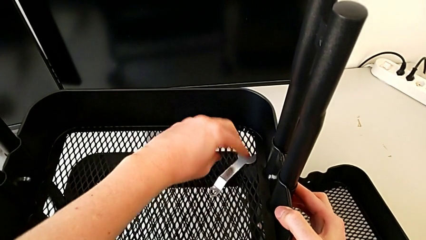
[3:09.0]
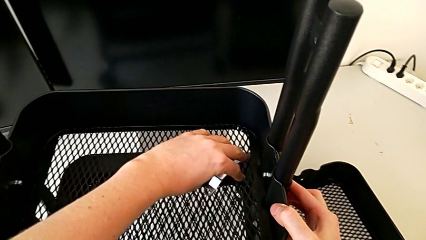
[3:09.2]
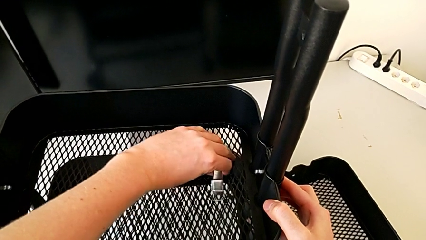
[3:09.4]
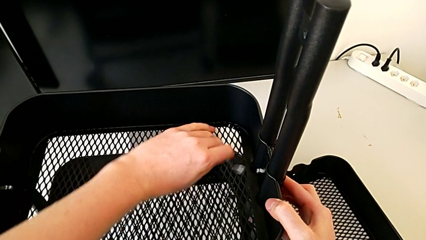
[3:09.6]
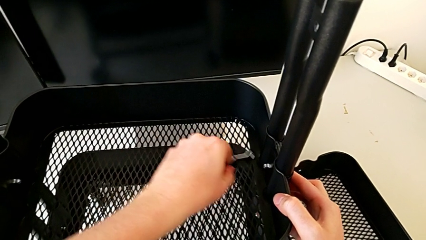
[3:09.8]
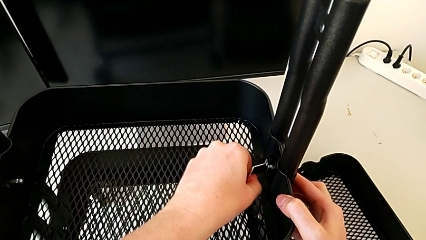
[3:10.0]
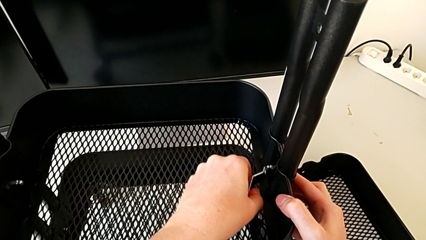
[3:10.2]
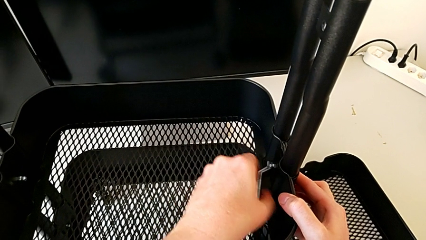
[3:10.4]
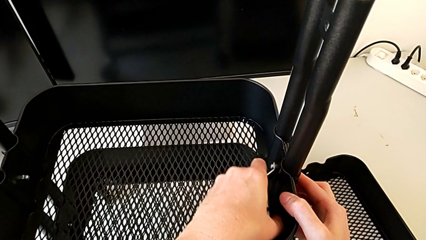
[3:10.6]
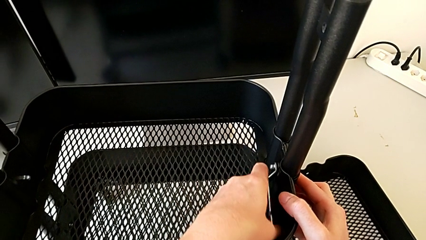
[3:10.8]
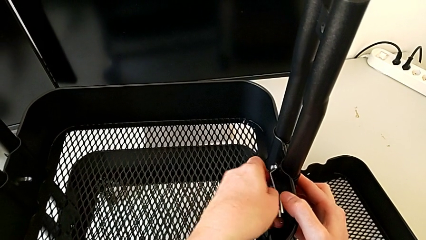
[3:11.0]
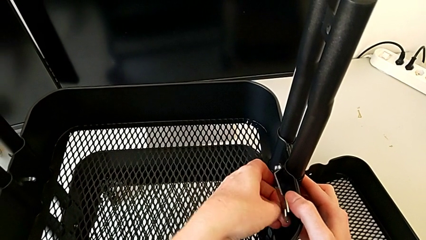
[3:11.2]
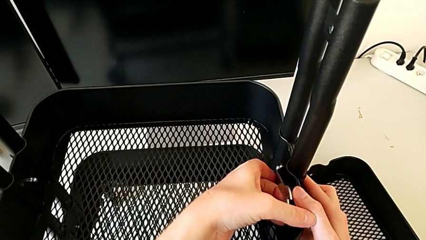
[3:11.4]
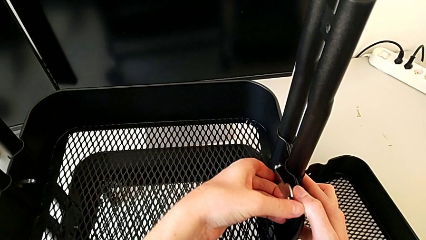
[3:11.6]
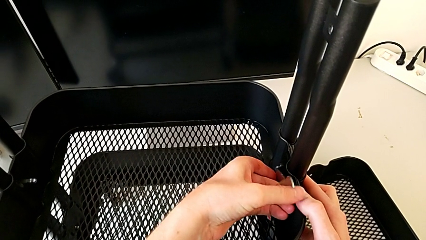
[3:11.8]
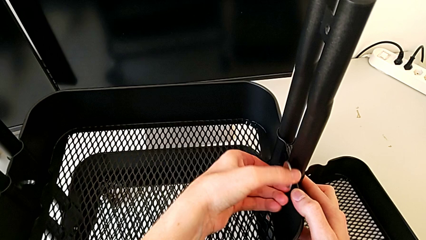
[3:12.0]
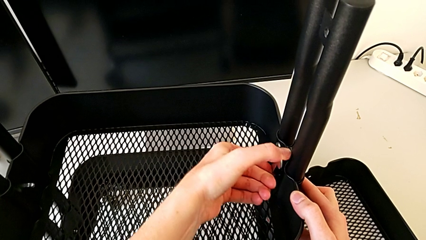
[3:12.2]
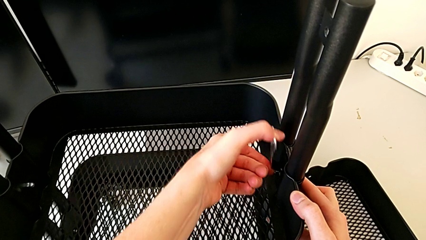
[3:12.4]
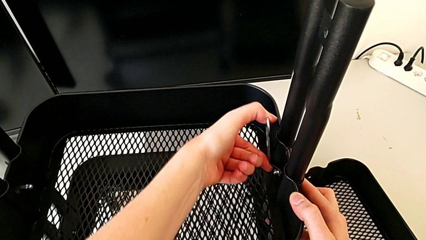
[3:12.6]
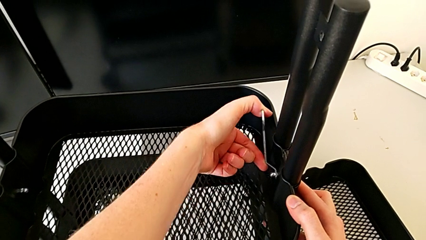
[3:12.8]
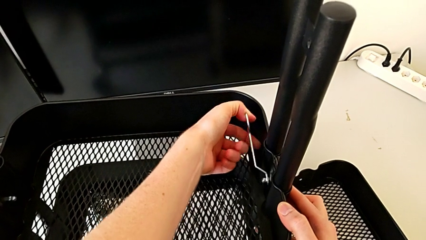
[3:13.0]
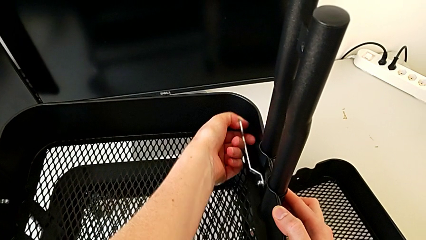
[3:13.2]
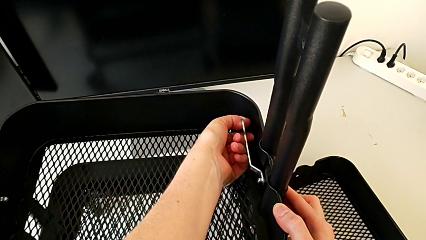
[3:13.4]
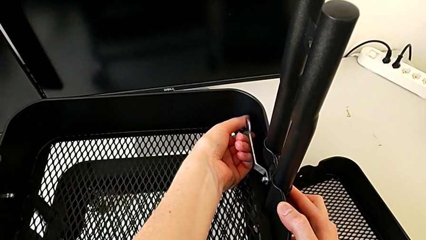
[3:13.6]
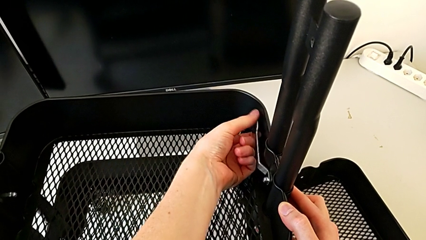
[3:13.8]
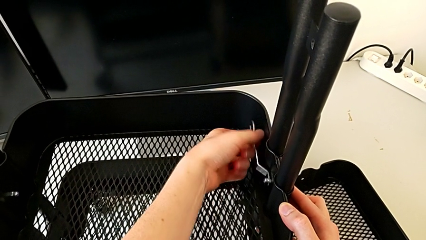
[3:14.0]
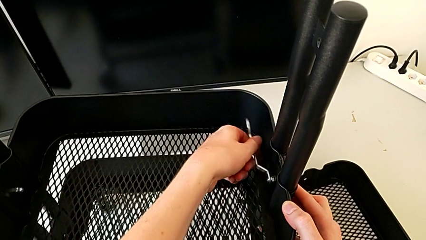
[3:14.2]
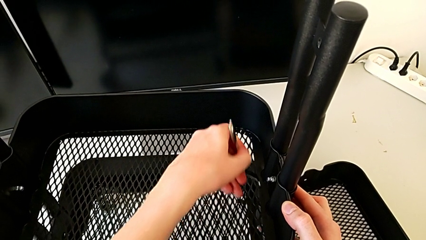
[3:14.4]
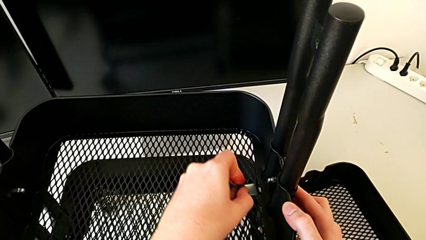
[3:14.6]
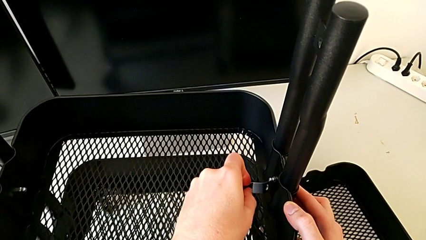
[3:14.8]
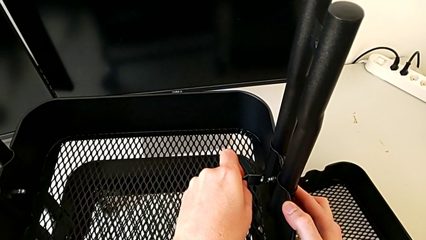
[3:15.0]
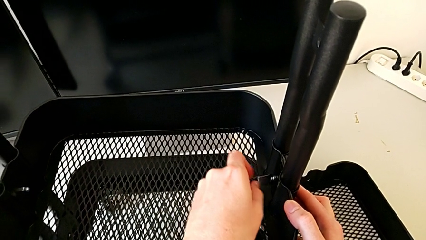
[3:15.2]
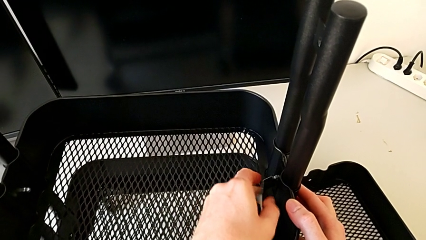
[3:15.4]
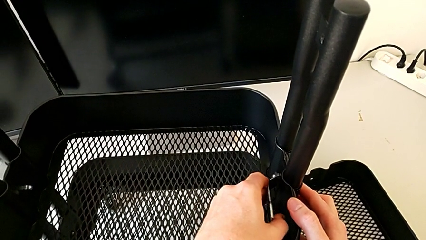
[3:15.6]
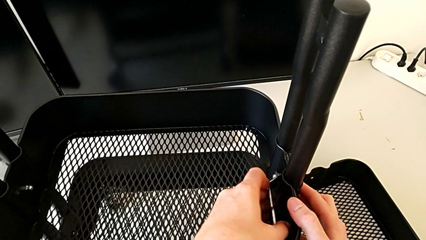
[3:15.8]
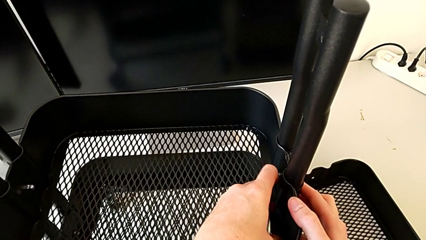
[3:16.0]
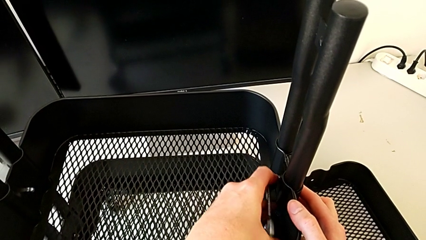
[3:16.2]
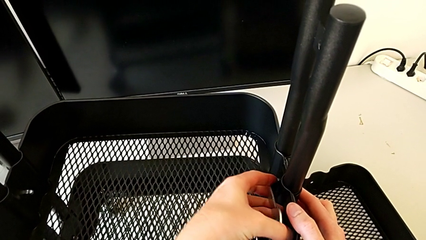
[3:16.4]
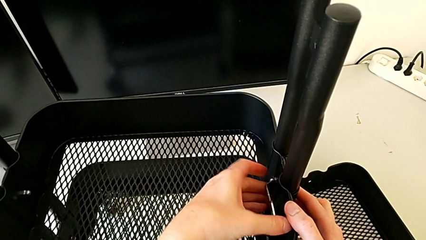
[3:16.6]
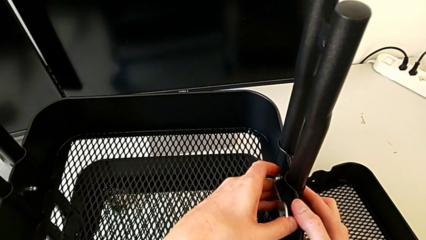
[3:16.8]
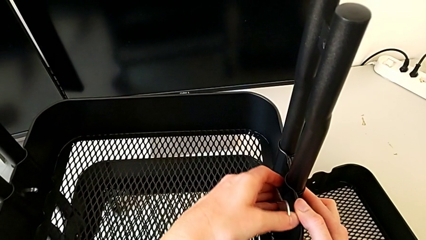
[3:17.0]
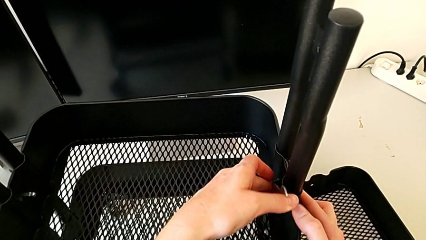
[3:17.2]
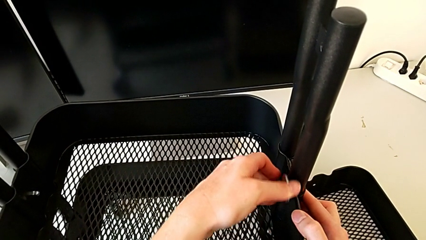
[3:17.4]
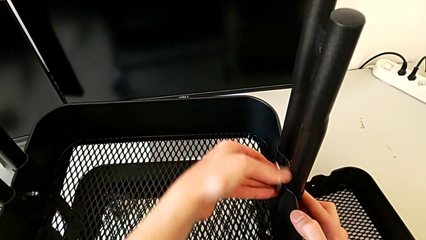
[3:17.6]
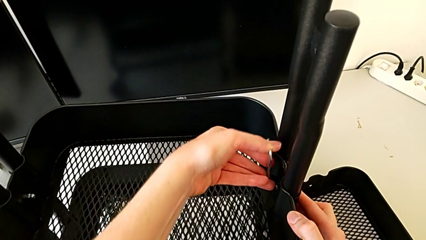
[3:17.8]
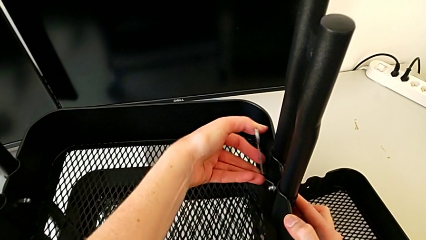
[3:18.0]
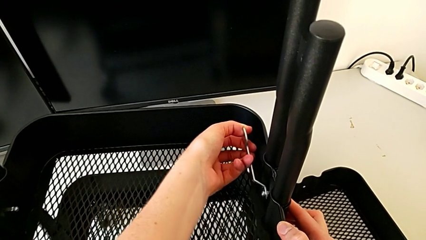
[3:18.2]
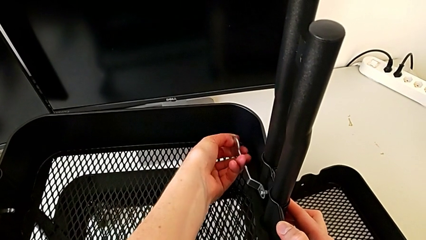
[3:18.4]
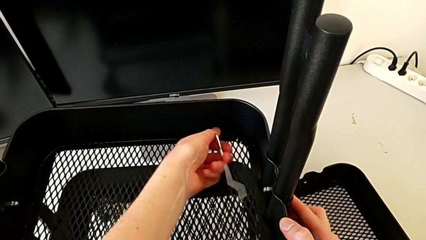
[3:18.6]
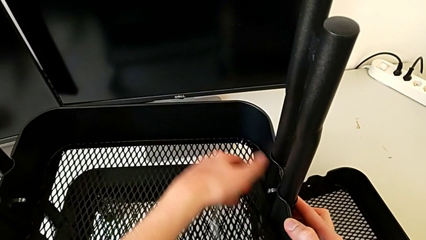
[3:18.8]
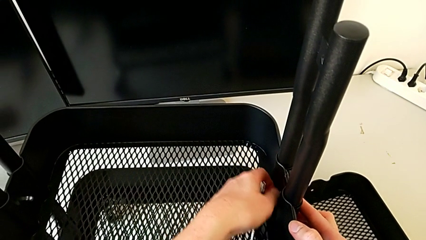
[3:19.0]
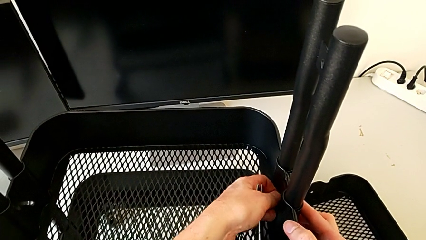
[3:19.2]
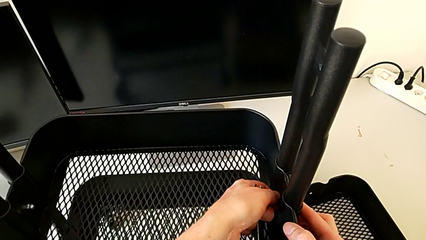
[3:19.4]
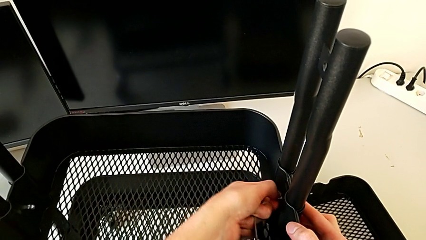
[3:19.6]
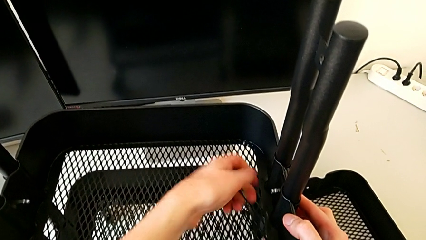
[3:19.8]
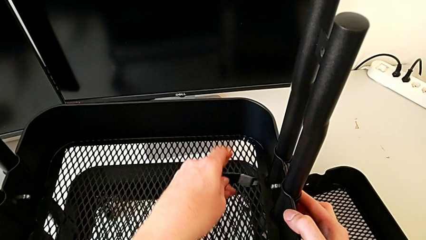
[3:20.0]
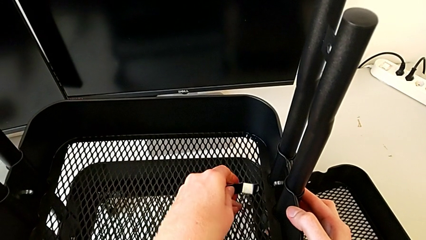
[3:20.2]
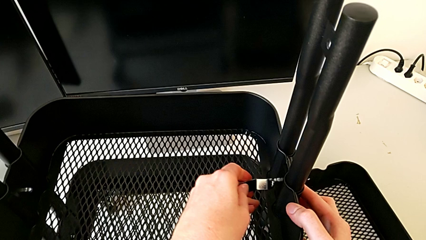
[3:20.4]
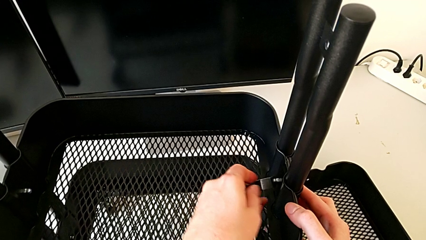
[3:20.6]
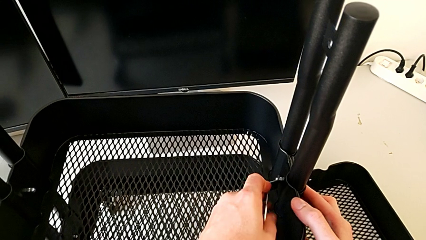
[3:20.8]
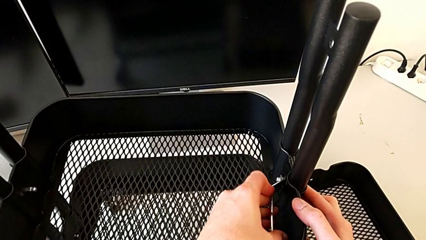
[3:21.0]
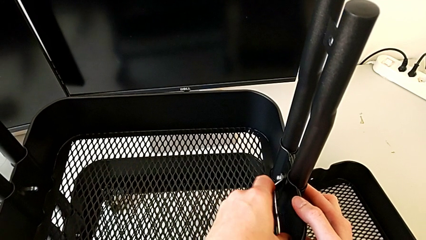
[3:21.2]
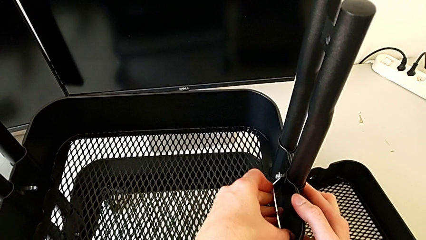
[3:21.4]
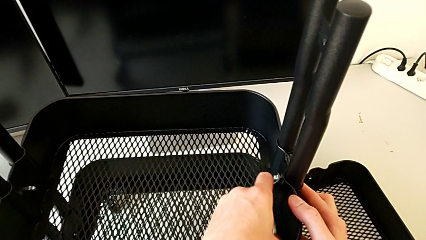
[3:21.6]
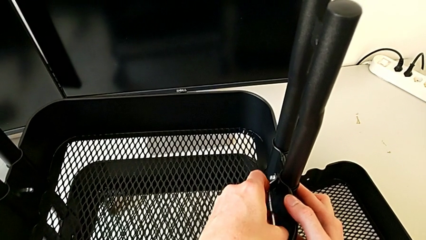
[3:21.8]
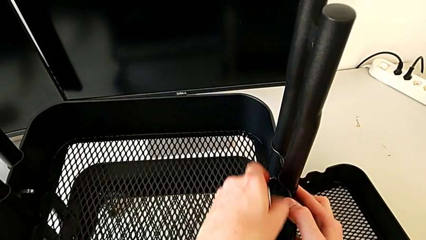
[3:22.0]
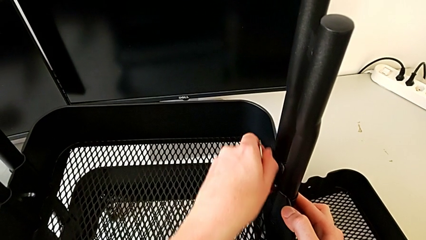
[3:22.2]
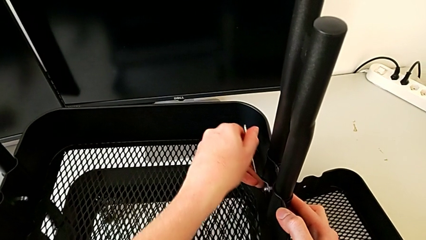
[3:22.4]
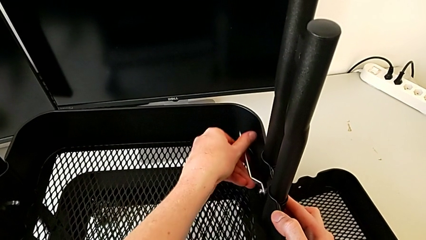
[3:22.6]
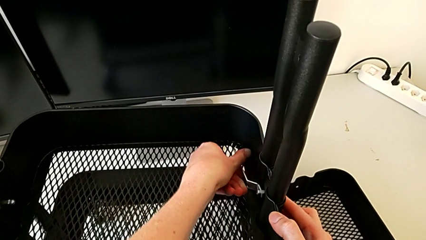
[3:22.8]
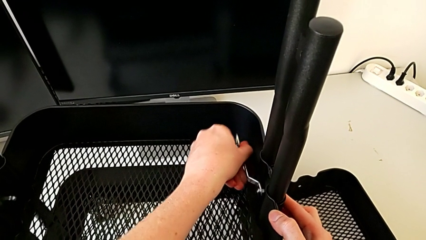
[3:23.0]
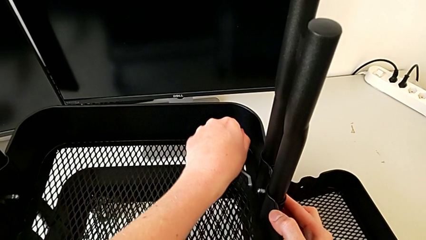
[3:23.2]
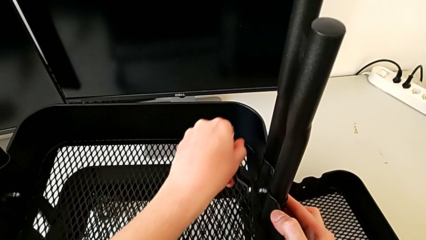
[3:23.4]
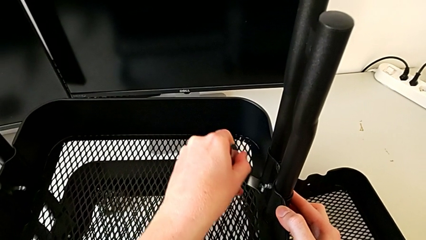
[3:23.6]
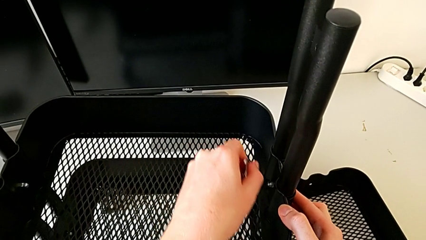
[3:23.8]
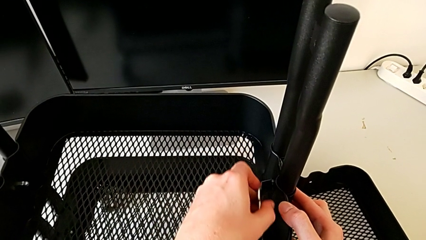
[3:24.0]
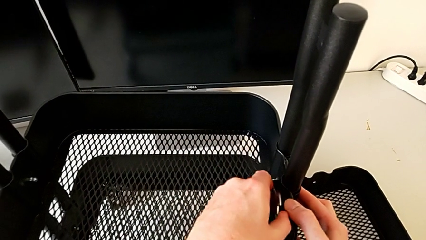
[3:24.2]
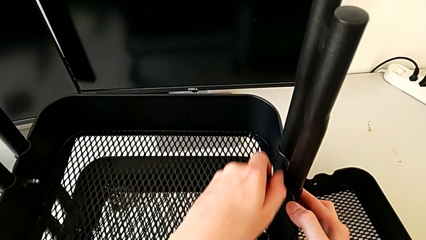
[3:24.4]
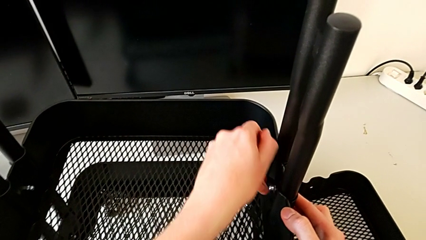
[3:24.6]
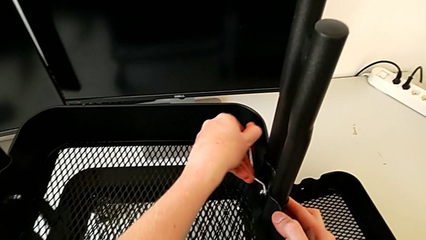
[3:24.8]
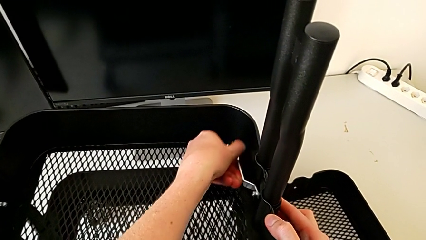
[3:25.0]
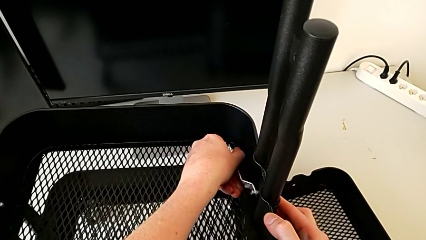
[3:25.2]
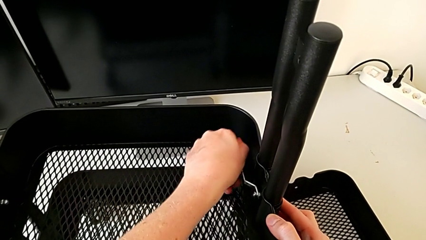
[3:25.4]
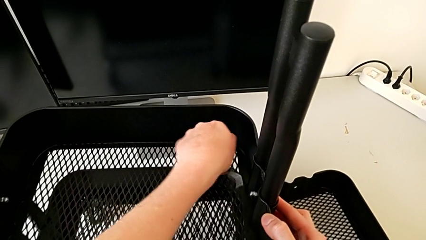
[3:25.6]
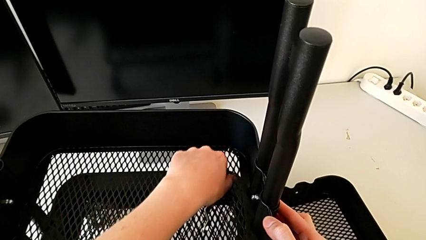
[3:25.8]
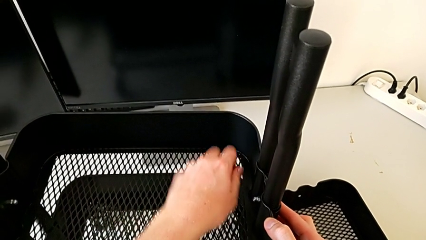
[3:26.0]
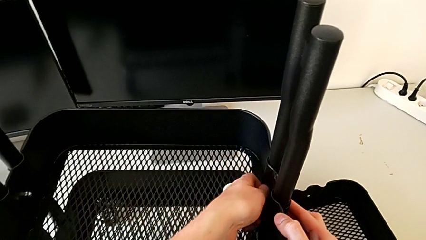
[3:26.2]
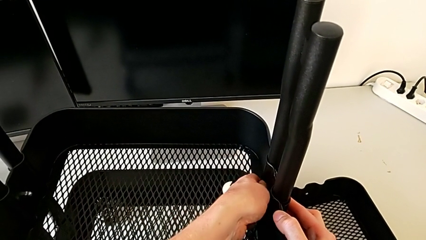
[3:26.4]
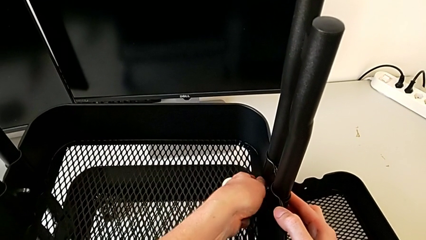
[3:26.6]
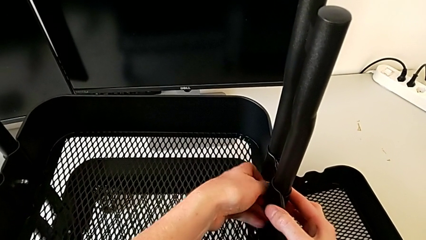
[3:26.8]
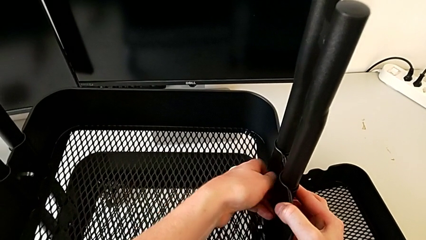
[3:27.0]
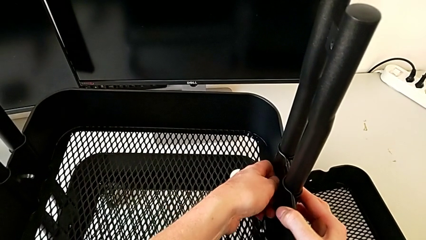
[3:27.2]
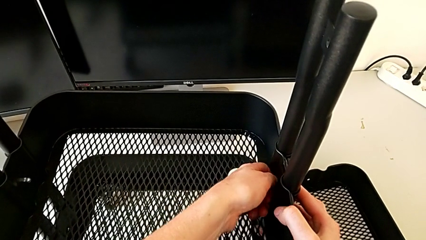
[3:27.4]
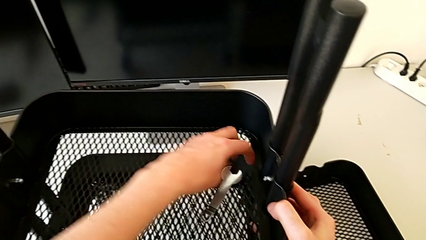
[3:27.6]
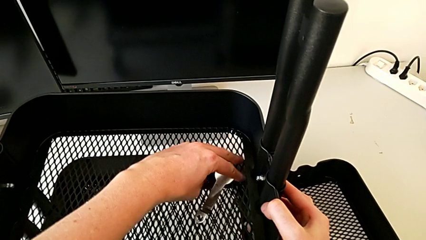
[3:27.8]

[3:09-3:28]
The camera wearer is disassembling the middle tray. They keep unscrewing the third hexagon cap nut.
